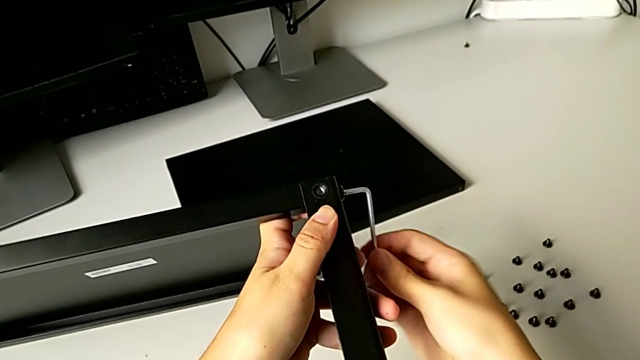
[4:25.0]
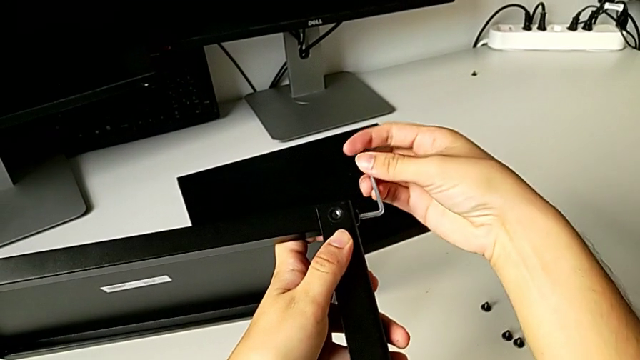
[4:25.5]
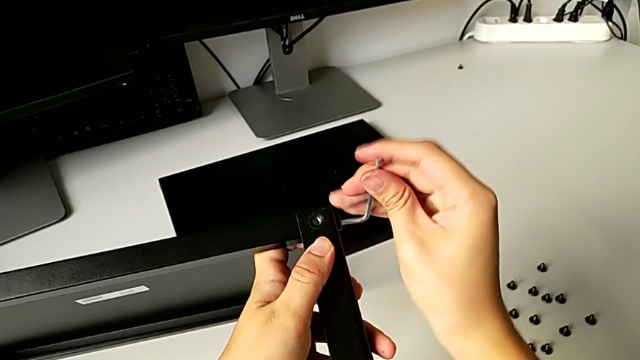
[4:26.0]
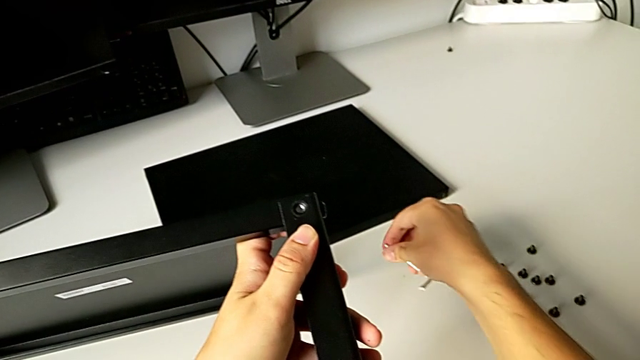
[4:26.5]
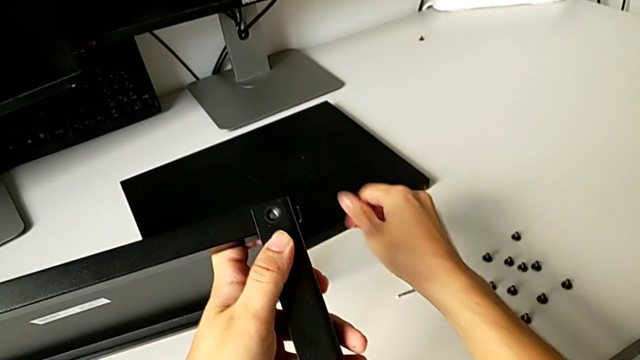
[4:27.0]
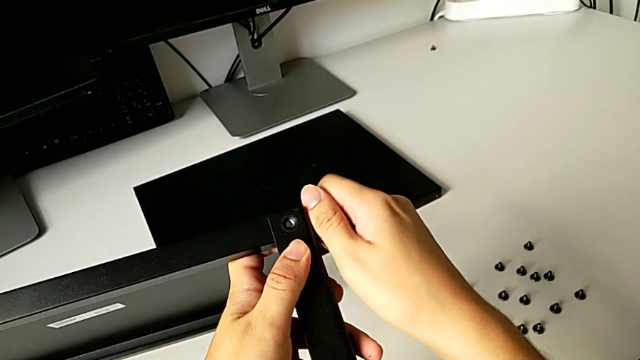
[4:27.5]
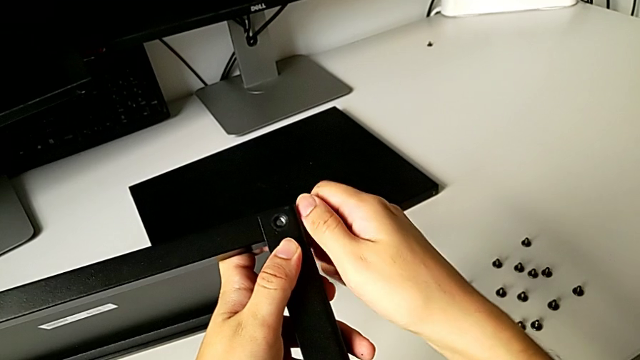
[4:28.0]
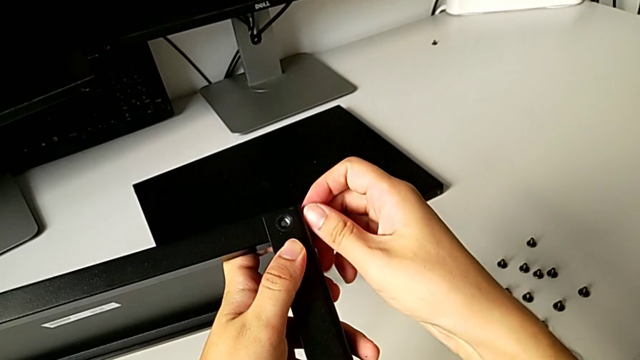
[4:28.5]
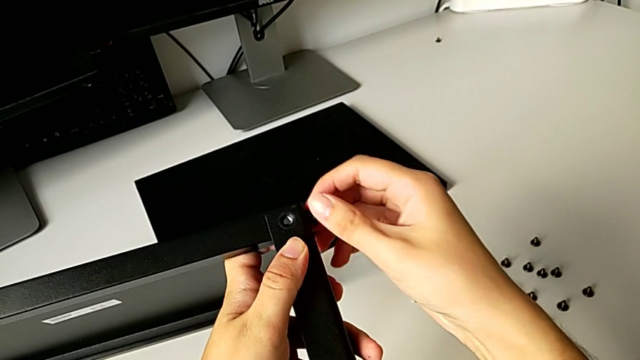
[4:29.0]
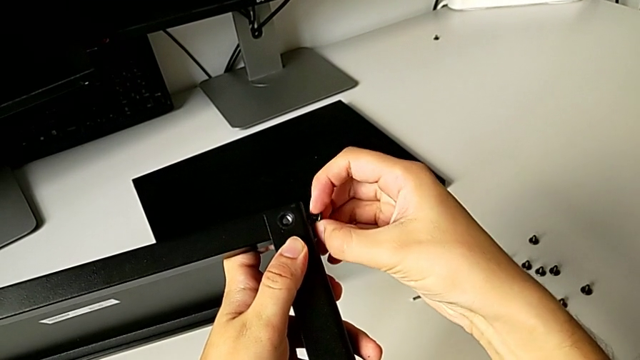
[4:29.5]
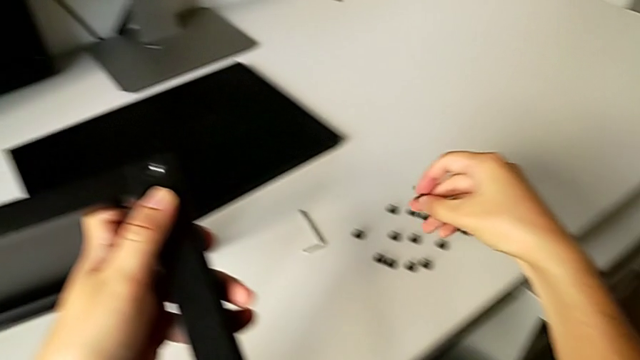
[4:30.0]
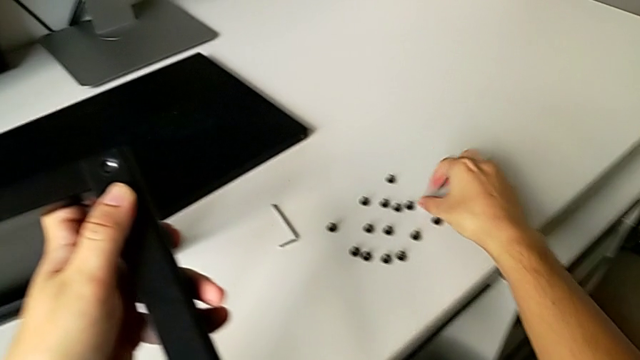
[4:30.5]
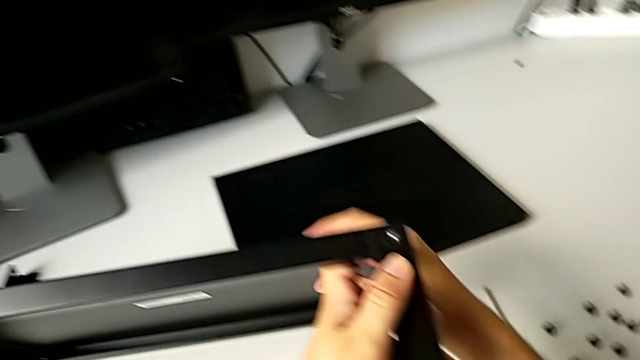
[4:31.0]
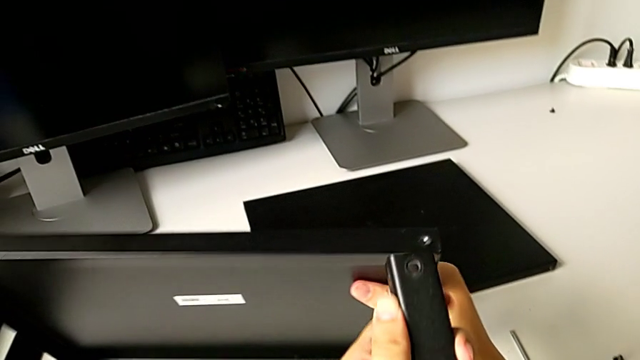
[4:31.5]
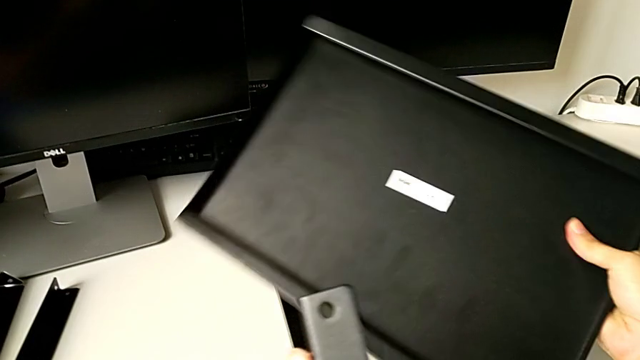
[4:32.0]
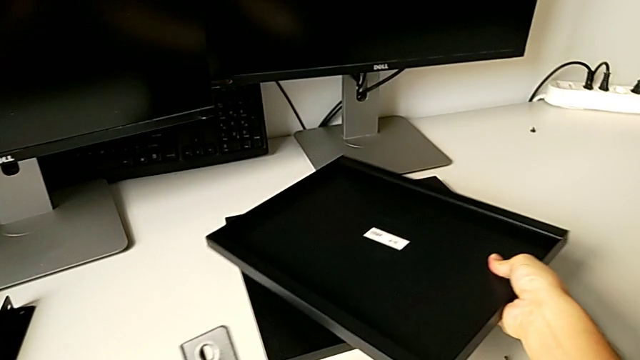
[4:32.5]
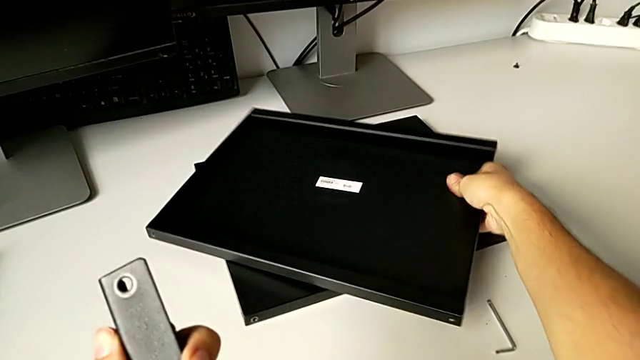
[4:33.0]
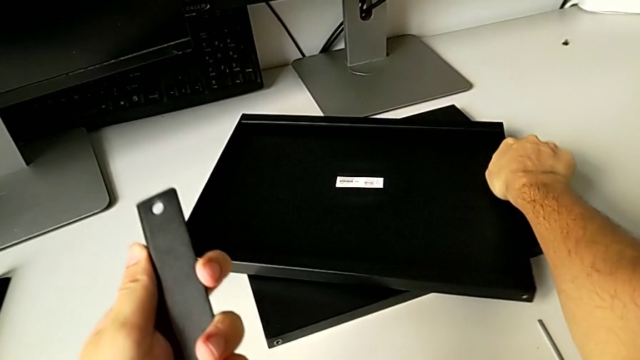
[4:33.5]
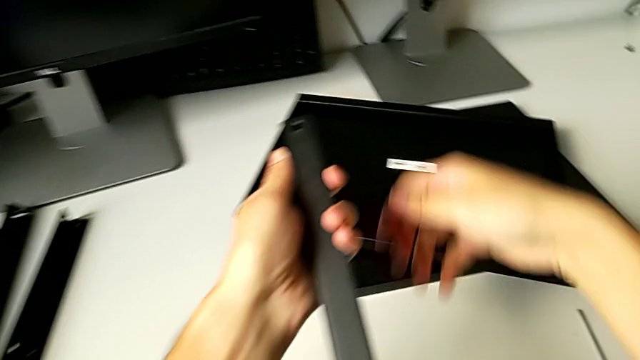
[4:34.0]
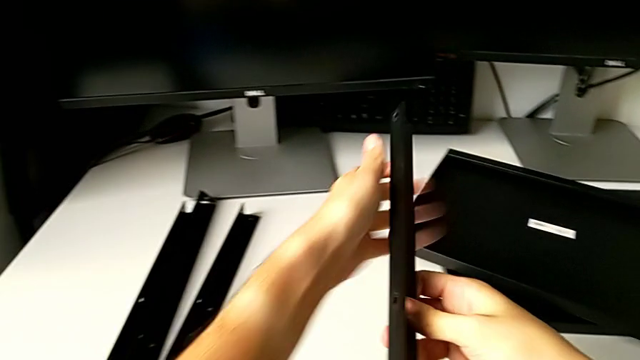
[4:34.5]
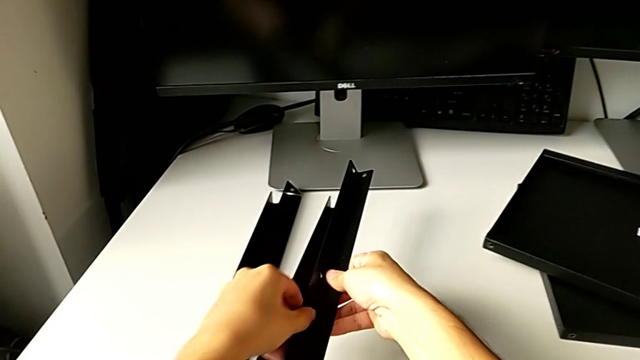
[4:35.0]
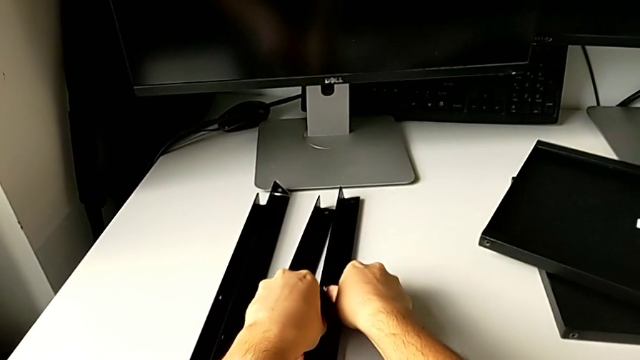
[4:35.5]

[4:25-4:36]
The camera wearer is disassembling the top shelf from the leg. They withdraw the Allen wrench, place it, unscrew the hex socket head, disassemble it, place it, disassemble the top tray, place it and place the leg.
